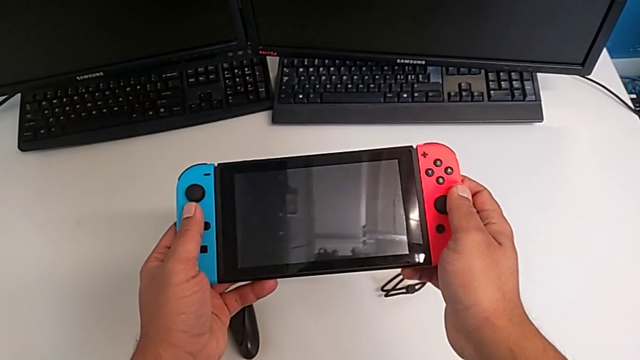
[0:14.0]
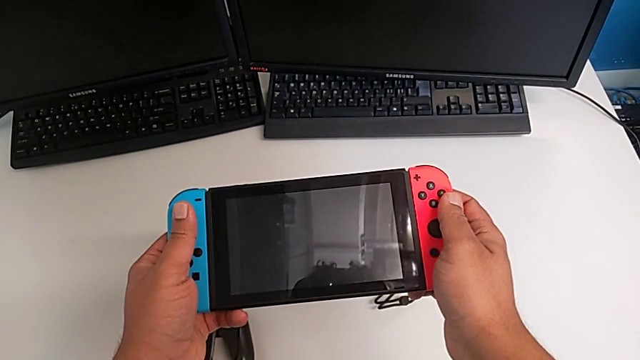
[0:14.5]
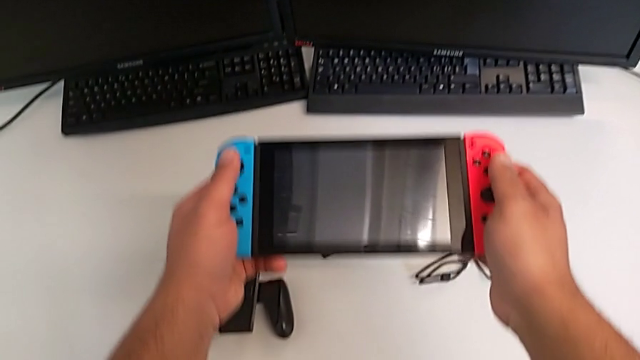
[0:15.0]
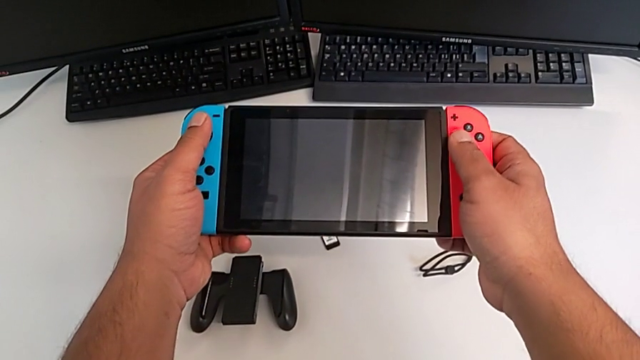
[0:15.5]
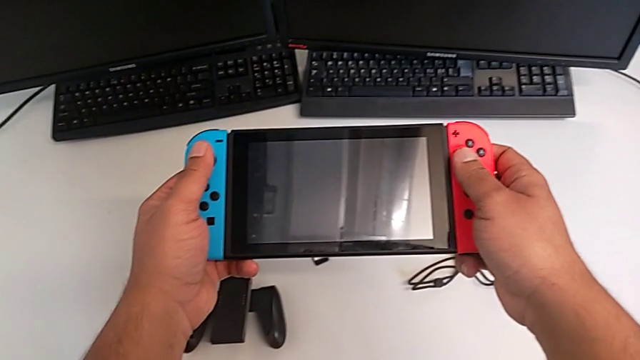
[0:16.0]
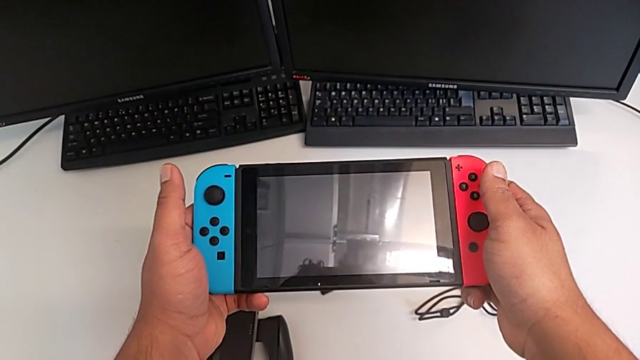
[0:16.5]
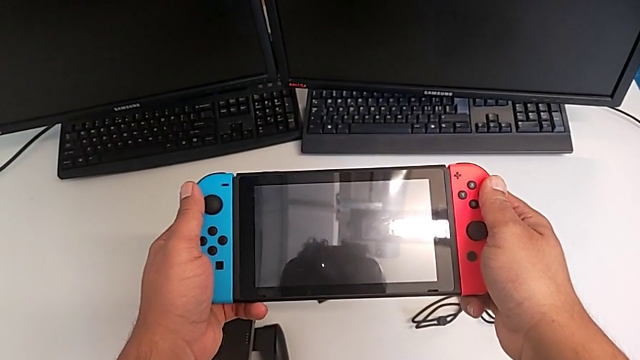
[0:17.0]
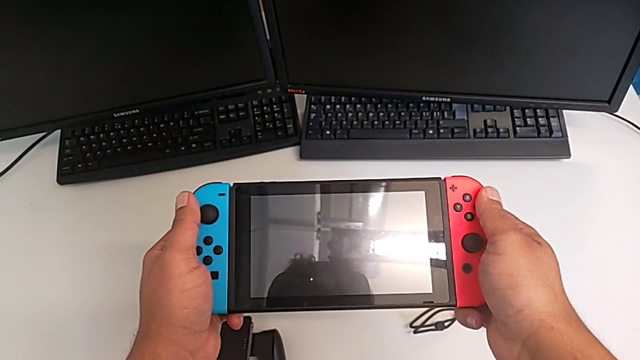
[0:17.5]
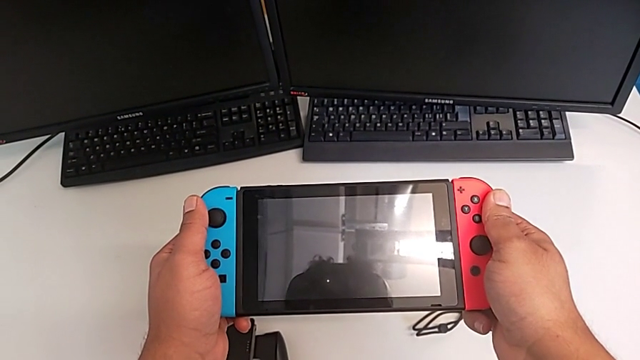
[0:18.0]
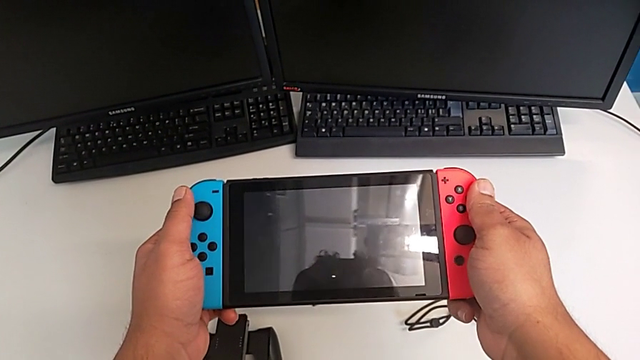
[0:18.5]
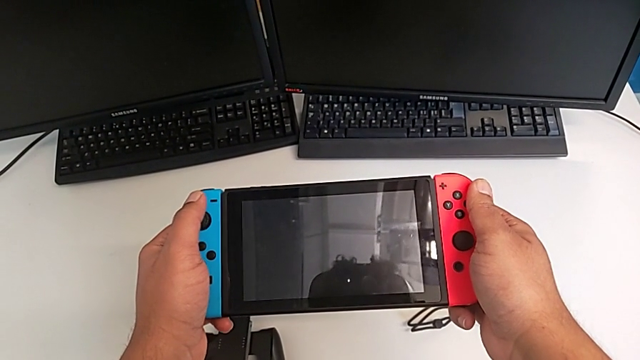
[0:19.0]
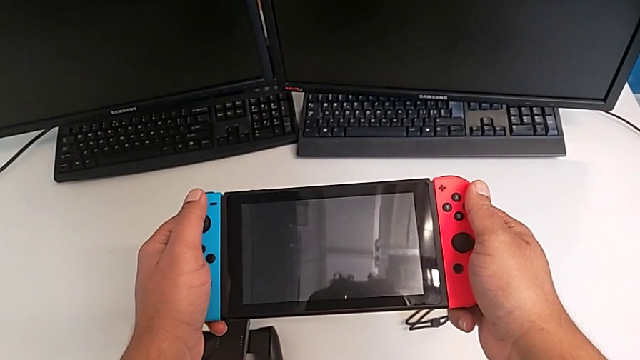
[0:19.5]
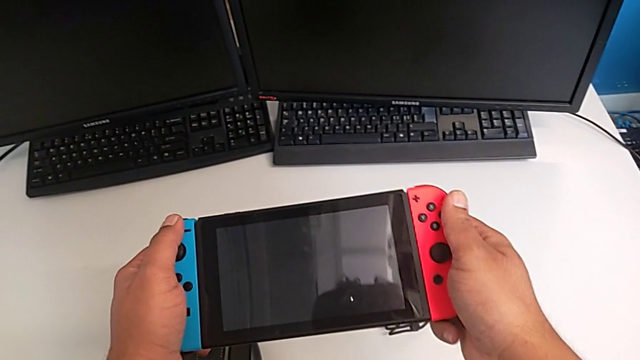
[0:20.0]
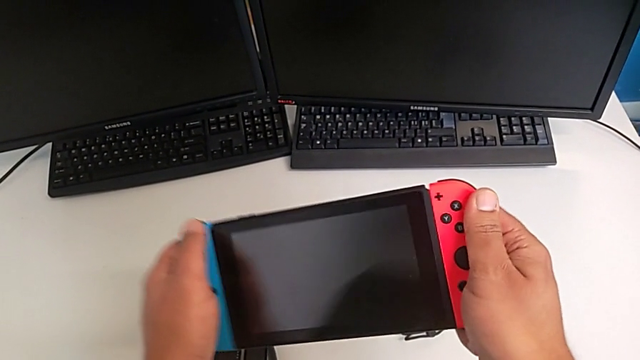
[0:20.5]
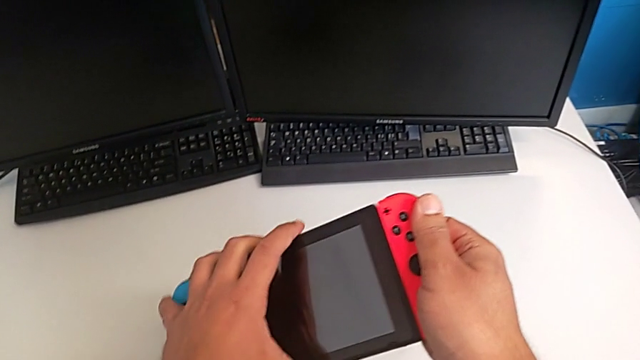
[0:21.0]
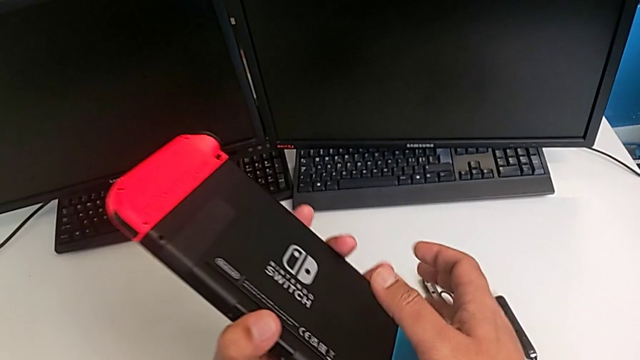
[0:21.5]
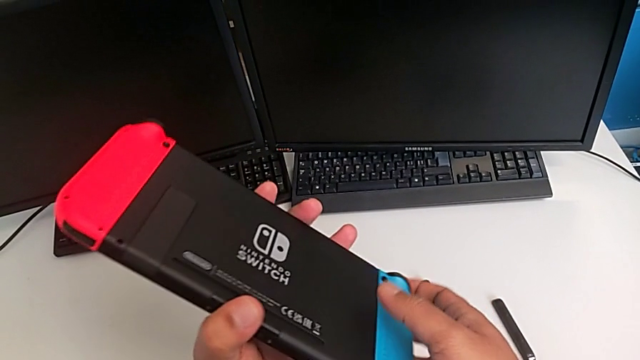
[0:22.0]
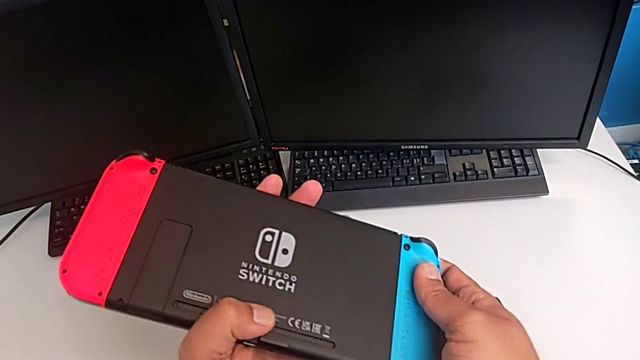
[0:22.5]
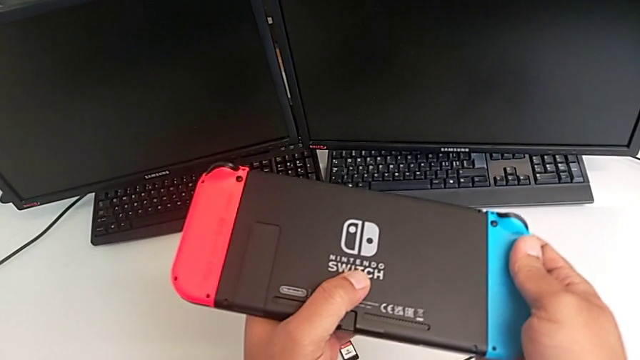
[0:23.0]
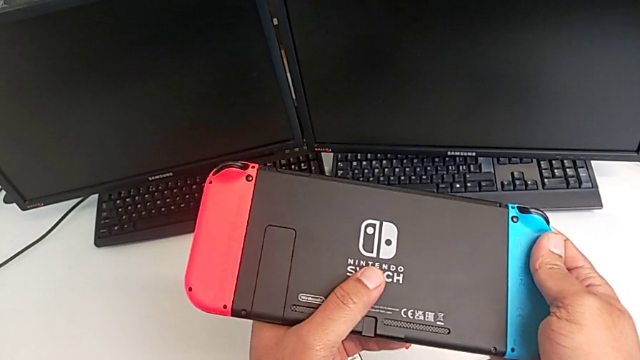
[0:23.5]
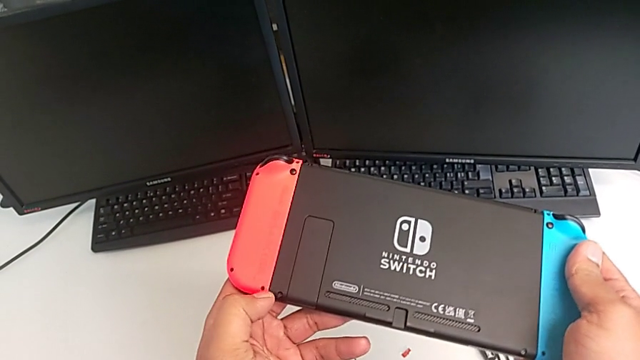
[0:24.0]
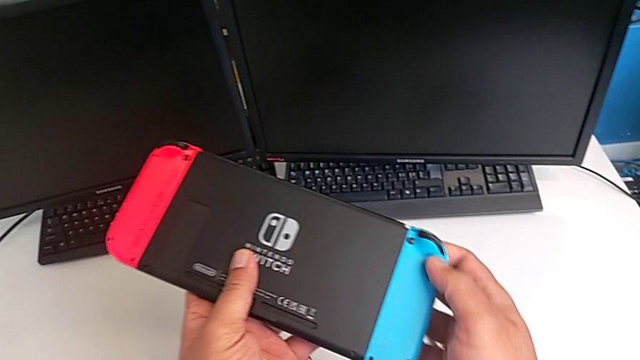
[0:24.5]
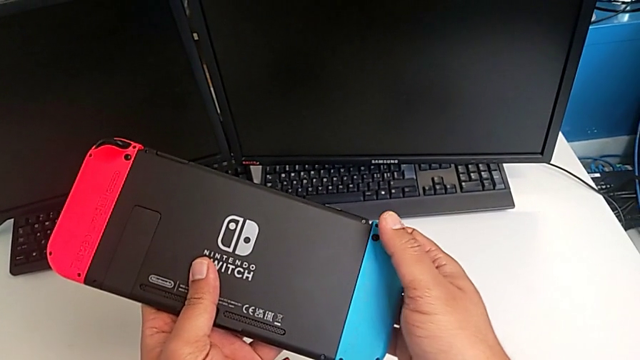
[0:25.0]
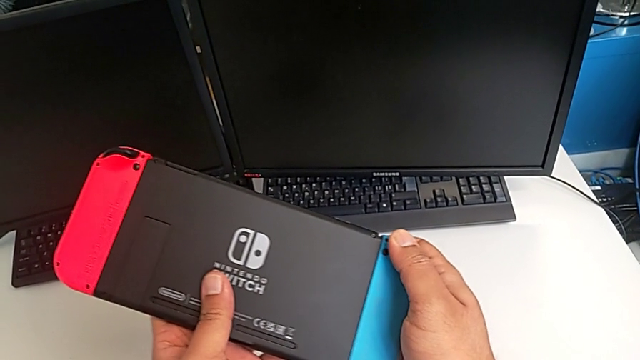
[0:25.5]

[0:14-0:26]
The camera wearer is changing the Joy-Con controllers from the Nintendo Switch to the comfort grip. They rotate the Nintendo Switch.

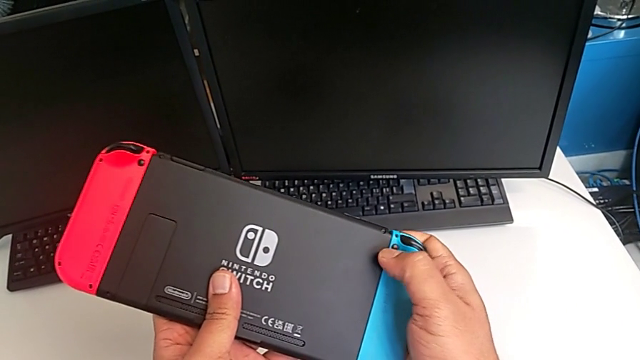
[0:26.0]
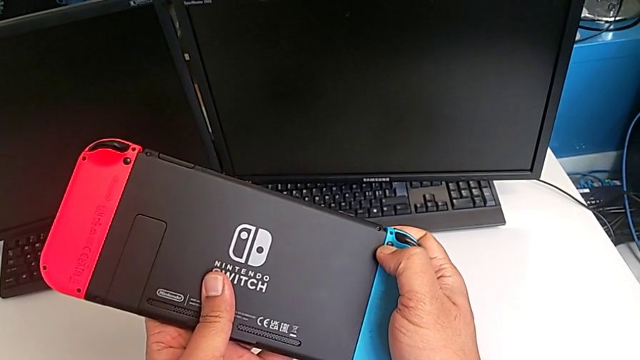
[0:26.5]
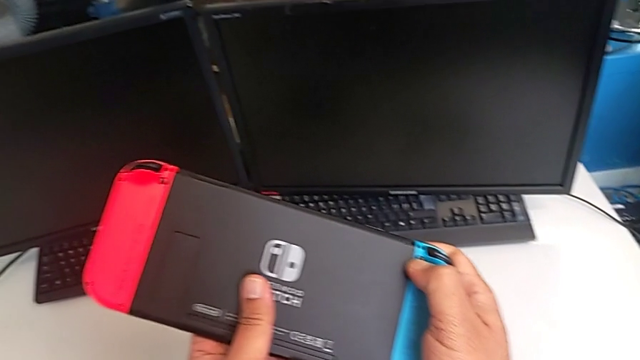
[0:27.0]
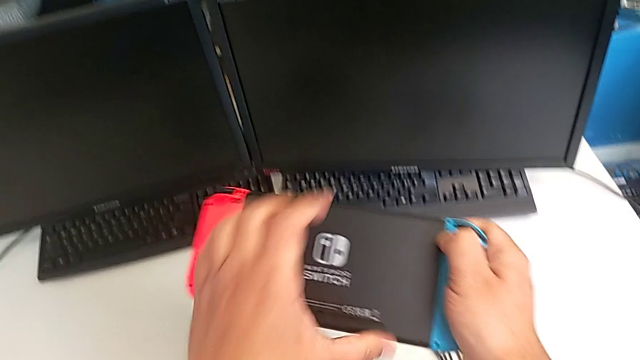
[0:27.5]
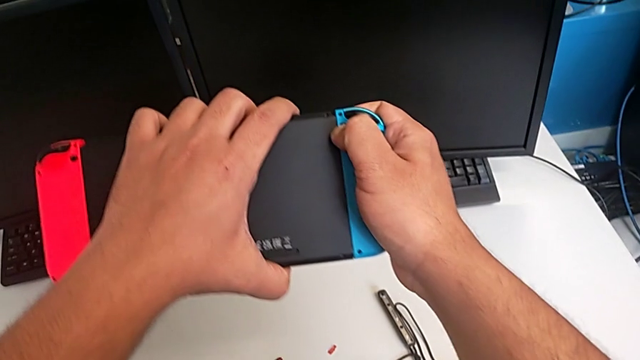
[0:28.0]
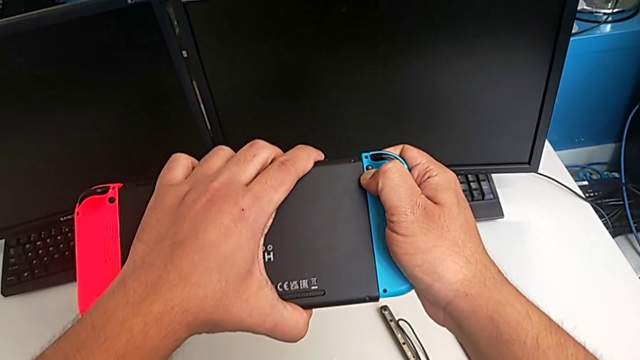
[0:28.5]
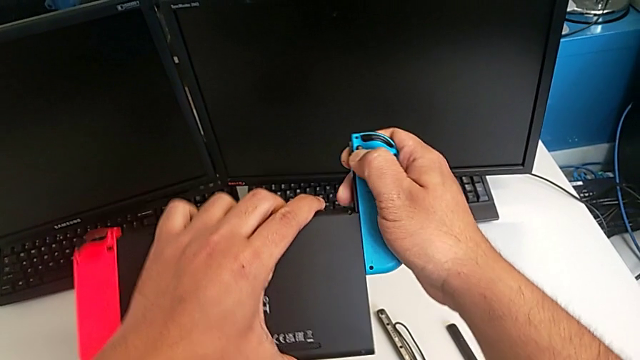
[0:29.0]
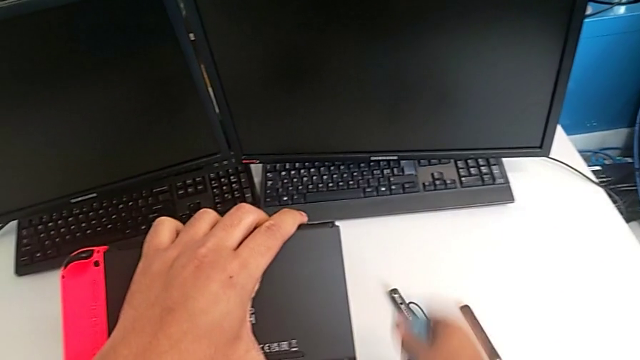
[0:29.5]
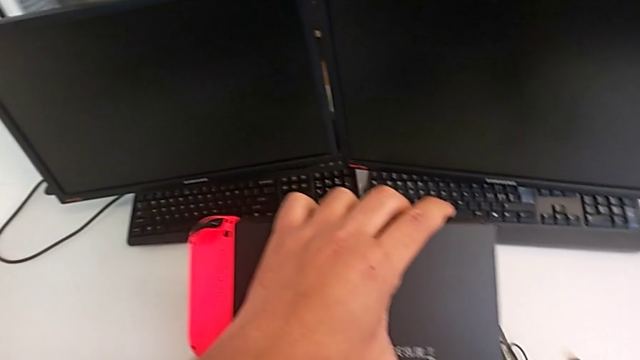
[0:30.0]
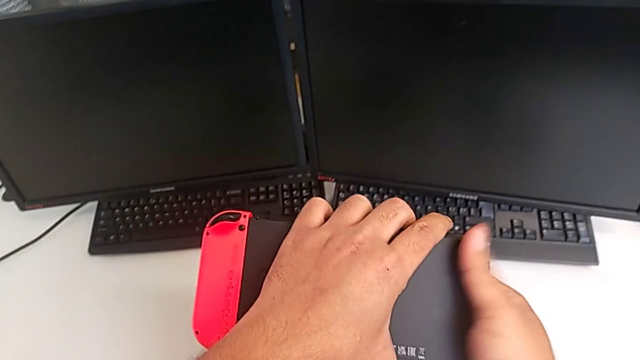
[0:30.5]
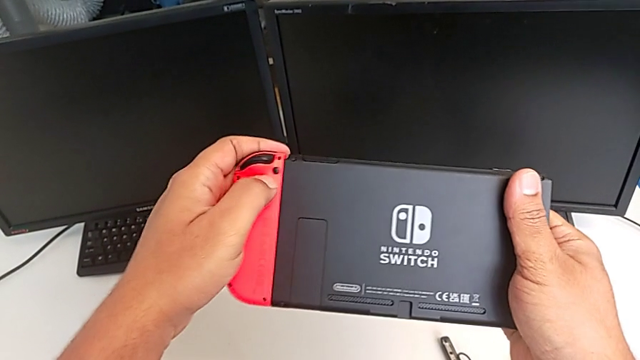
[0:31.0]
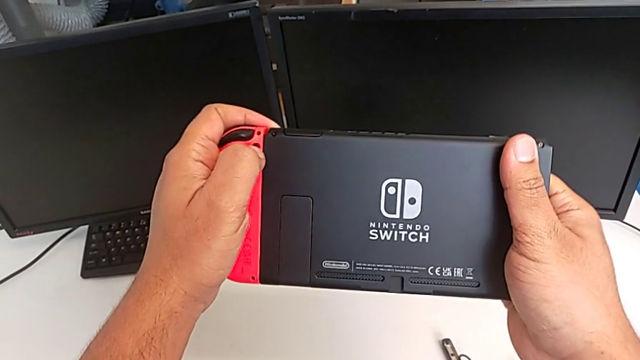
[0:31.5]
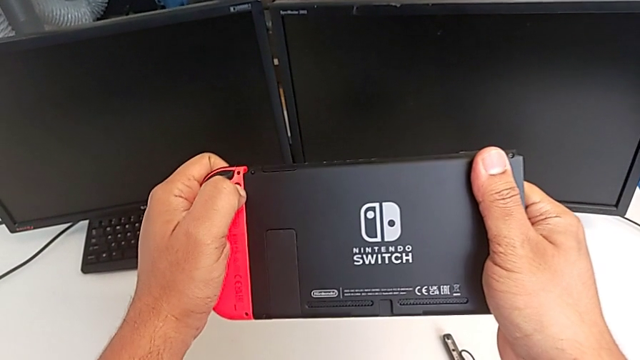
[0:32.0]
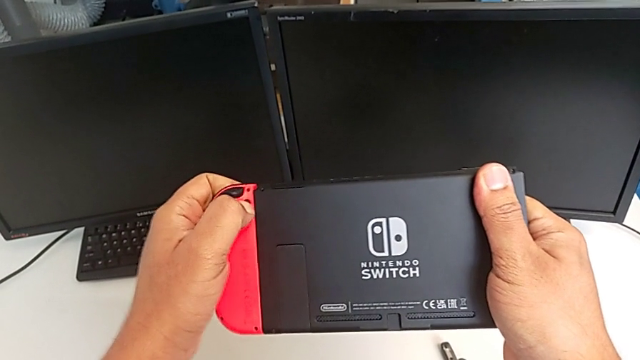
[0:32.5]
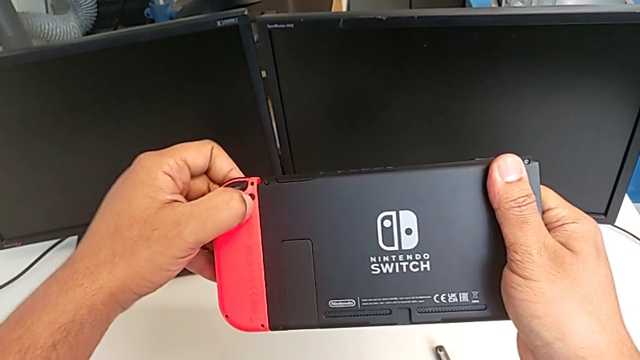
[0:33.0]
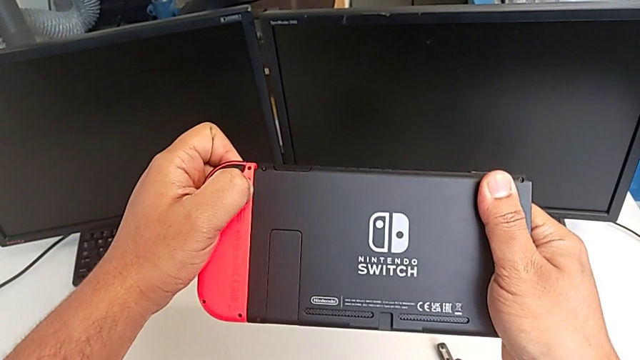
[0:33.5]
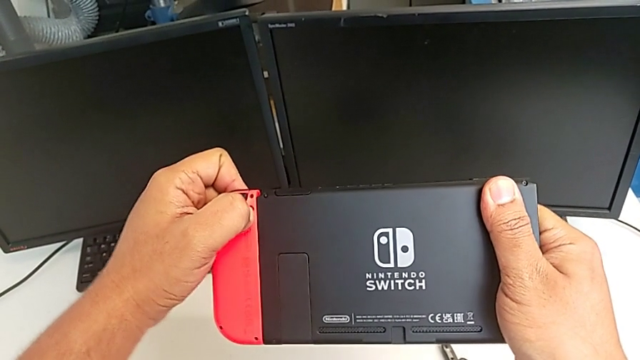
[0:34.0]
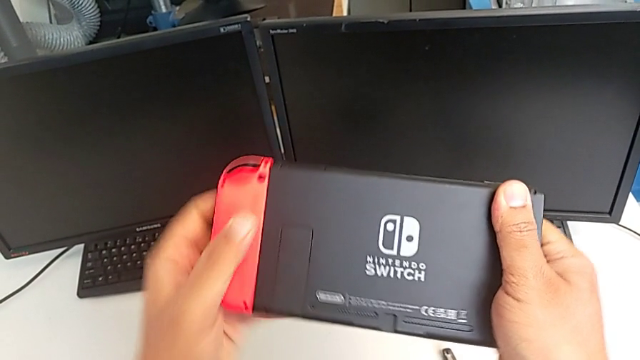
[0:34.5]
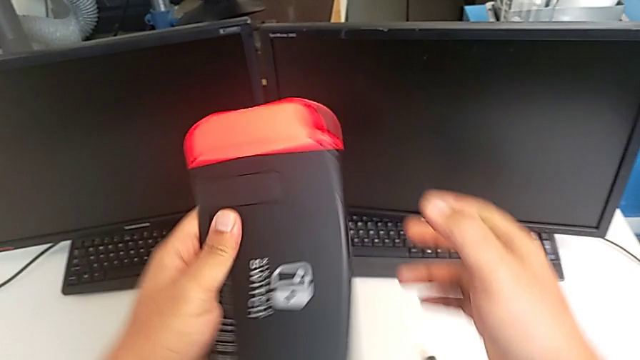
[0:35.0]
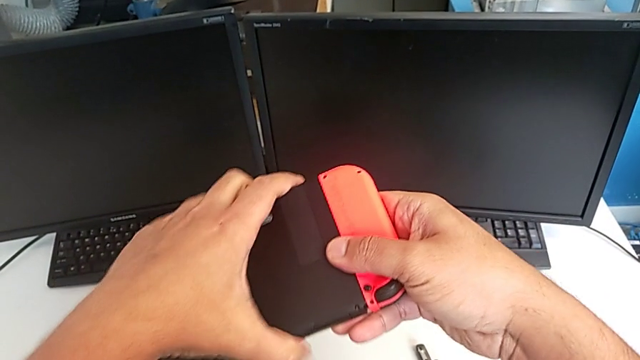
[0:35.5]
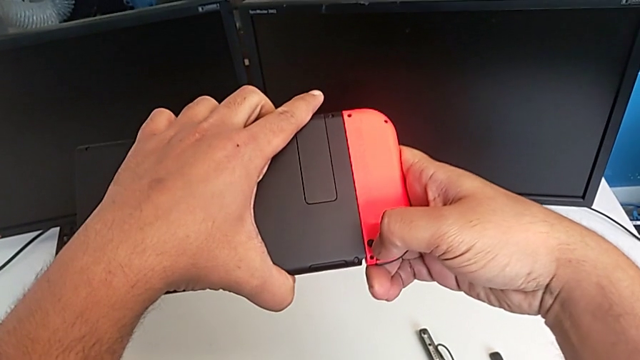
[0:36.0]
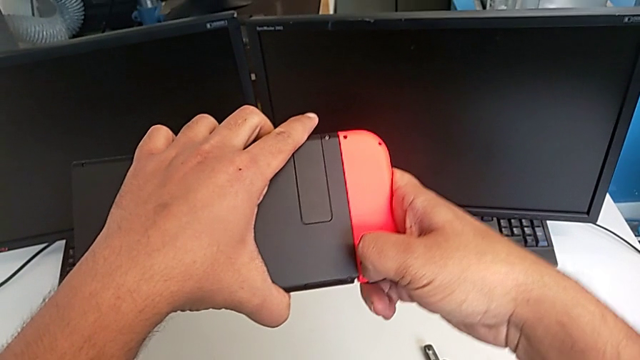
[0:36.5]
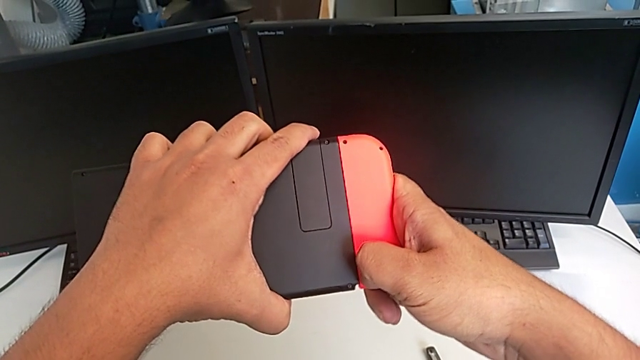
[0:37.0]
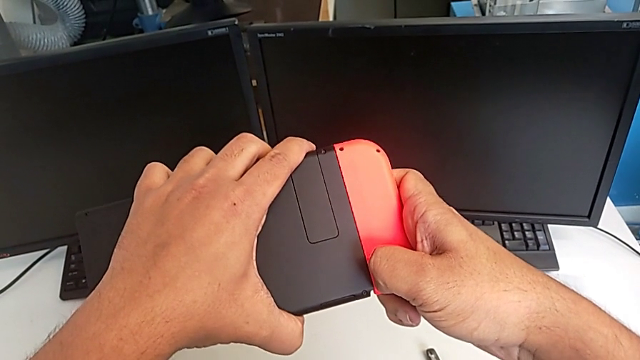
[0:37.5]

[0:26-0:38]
The camera wearer is changing the Joy-Con controllers from the Nintendo Switch to the comfort grip. They press the blue Joy-Con controller, withdraw it and drop it. They push the red Joy-Con controller, rotate the Nintendo Switch and push the red Joy-Con controller.
